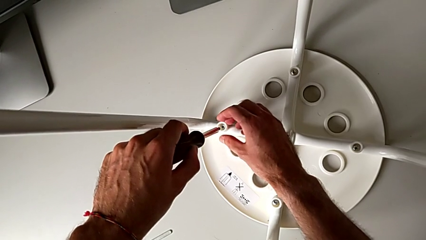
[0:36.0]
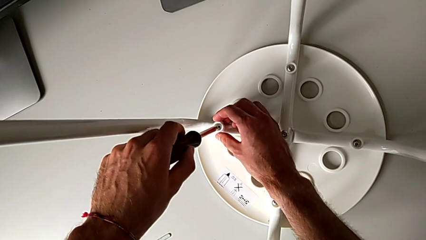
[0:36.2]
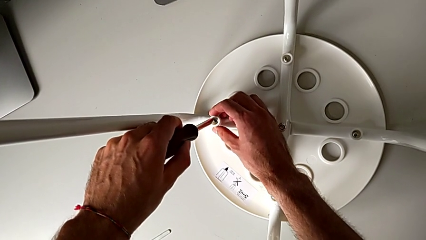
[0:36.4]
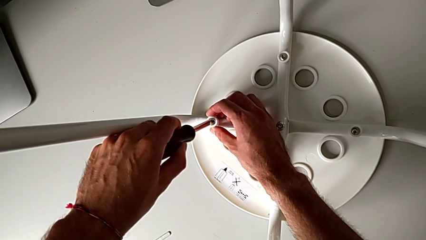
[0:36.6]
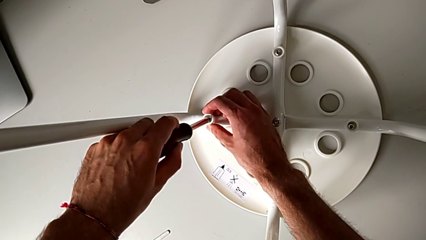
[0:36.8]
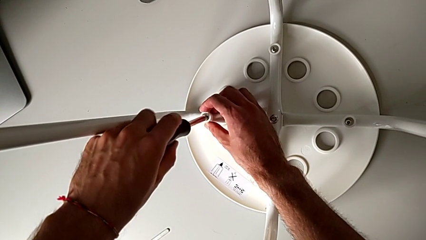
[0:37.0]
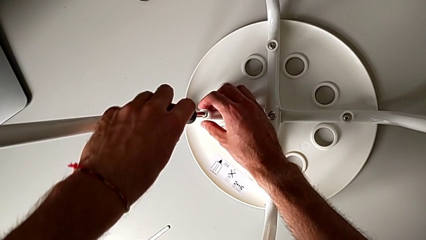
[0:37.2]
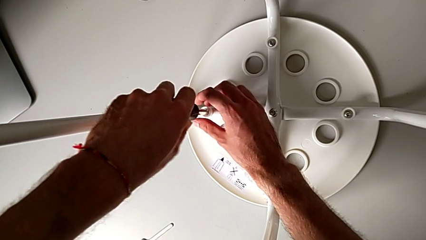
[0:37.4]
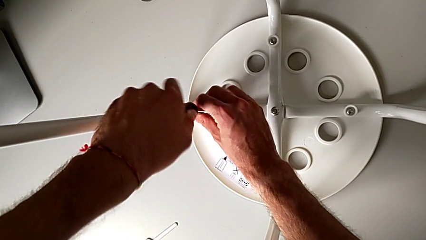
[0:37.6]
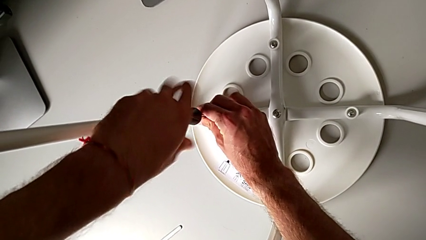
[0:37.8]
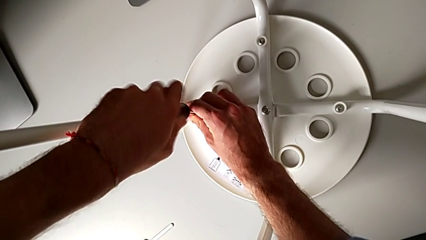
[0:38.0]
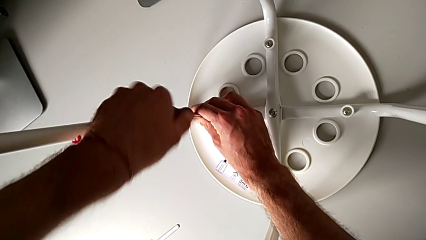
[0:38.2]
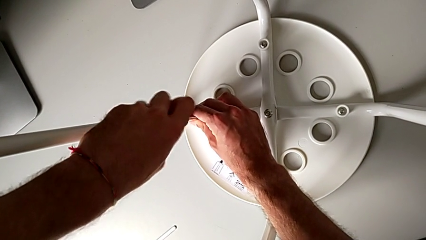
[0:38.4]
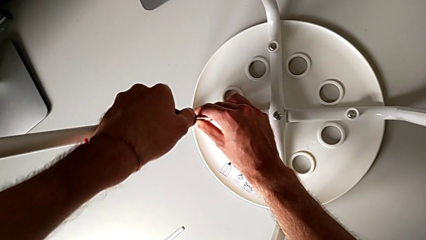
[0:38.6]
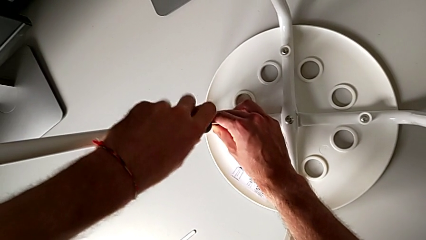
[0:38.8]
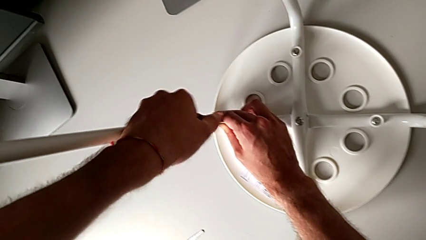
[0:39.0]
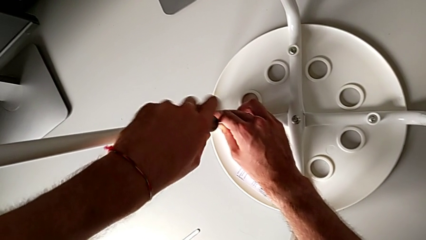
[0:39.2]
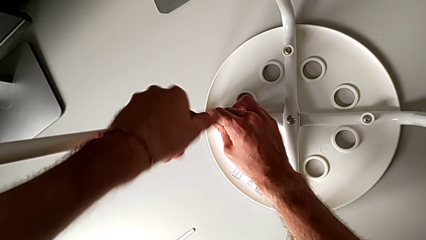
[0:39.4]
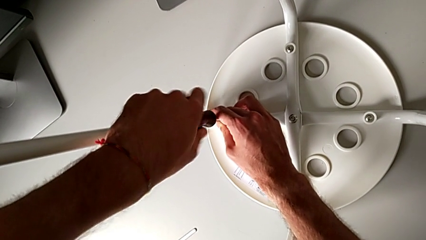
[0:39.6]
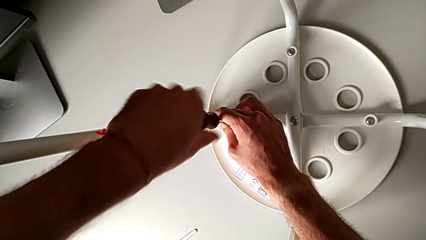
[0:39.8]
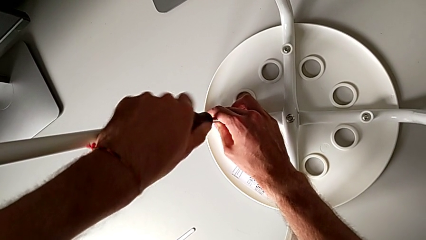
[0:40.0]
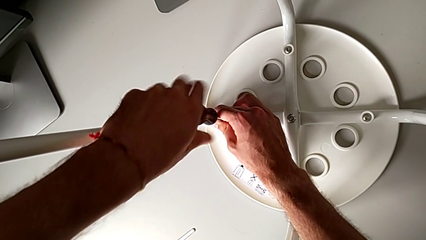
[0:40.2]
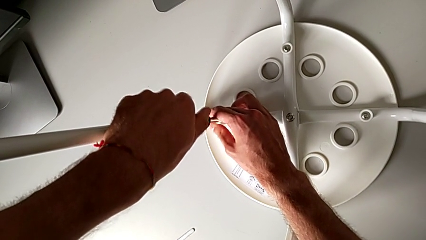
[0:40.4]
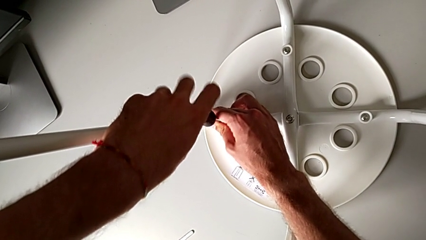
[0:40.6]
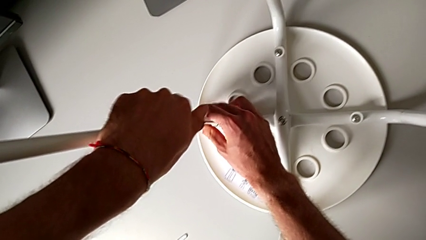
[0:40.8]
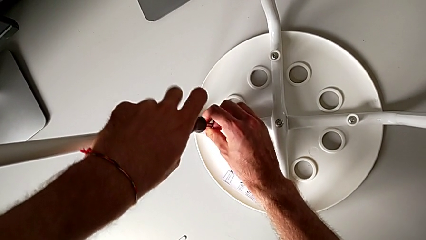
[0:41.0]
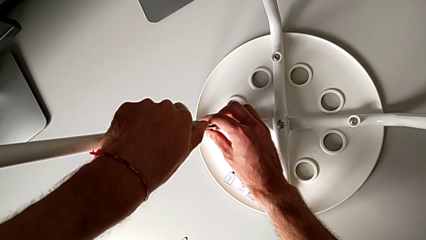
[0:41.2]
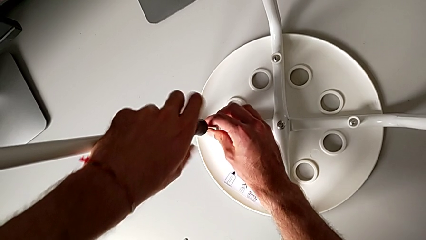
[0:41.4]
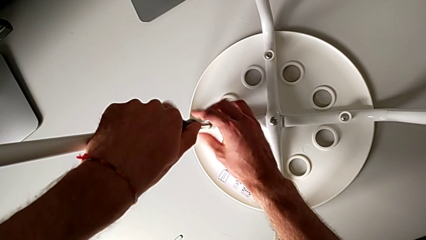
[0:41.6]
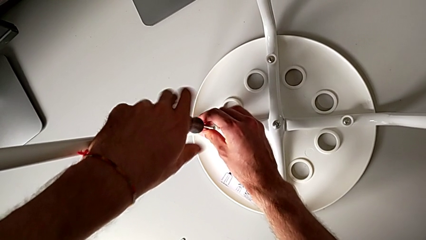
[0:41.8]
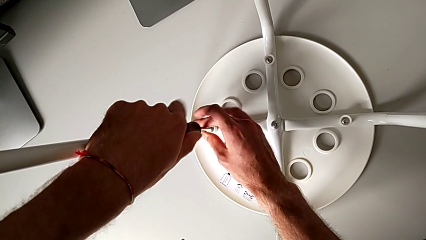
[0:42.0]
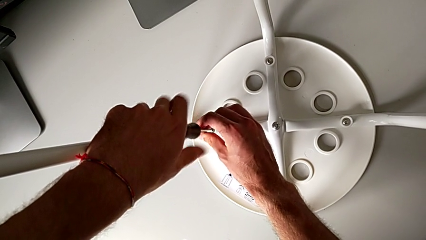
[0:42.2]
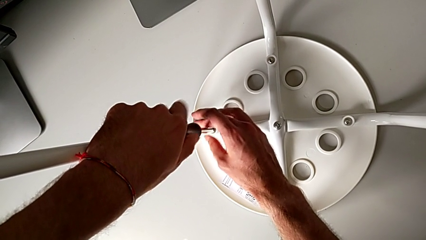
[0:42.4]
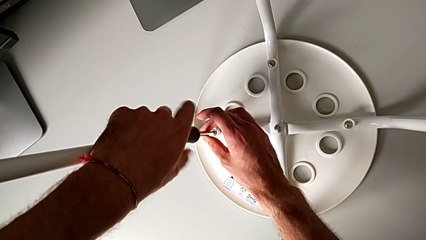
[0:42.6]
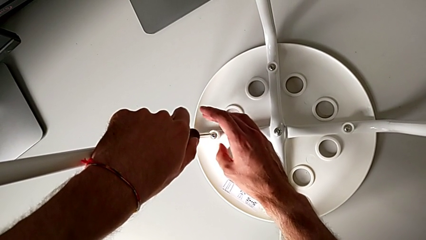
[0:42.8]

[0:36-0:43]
The camera wearer unscrews the fourth screw on the leg of the chair. They insert the black screwdriver, unscrew the fourth screw and withdraw the screwdriver.

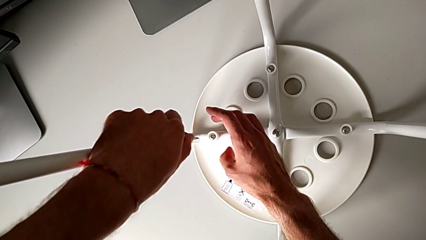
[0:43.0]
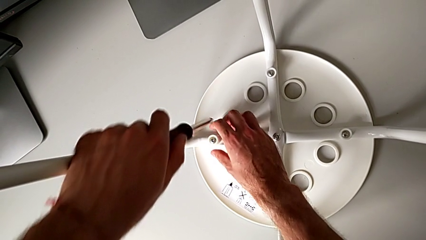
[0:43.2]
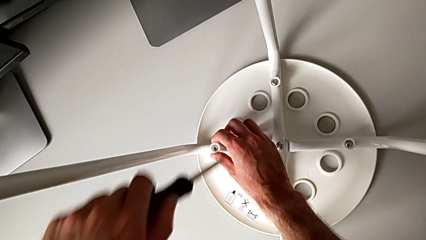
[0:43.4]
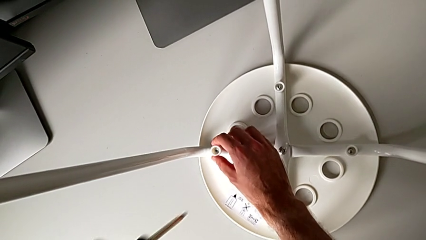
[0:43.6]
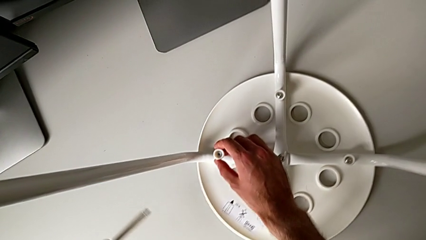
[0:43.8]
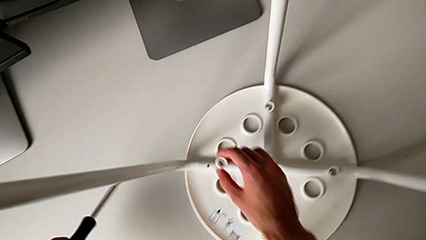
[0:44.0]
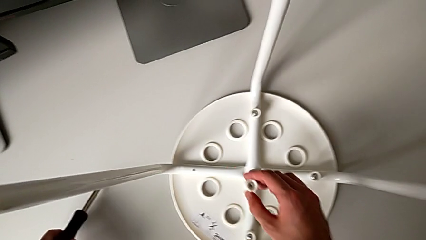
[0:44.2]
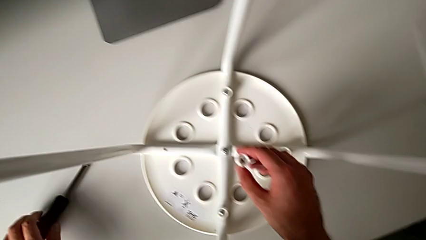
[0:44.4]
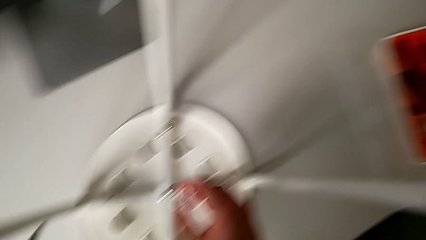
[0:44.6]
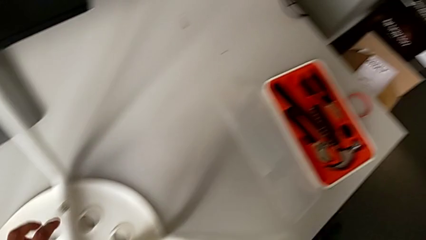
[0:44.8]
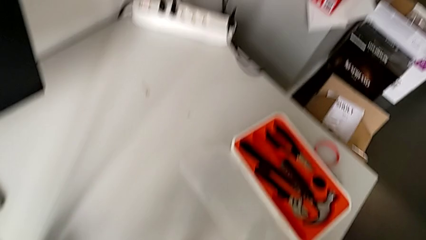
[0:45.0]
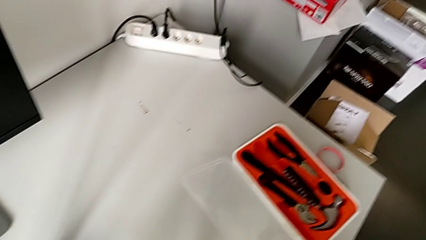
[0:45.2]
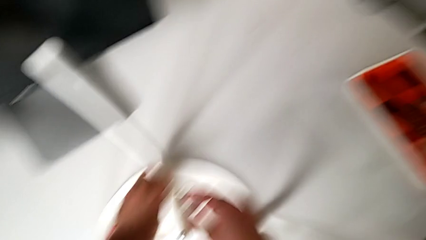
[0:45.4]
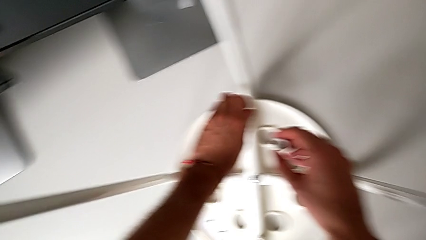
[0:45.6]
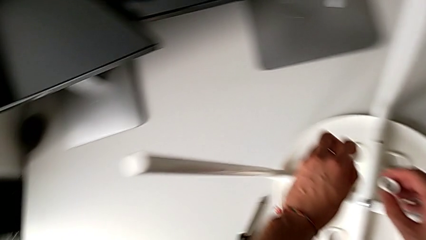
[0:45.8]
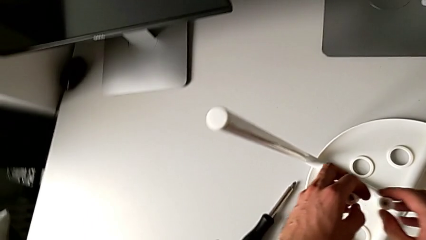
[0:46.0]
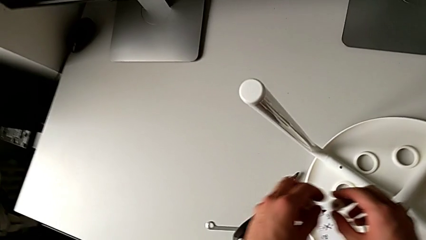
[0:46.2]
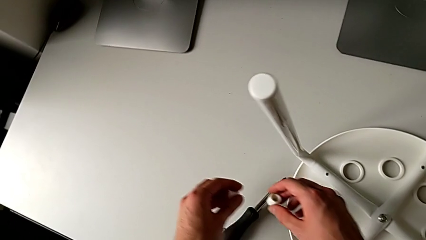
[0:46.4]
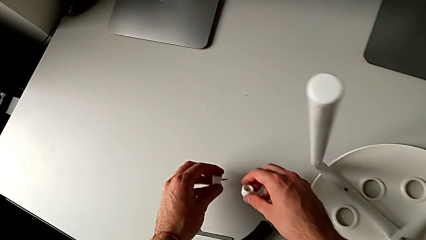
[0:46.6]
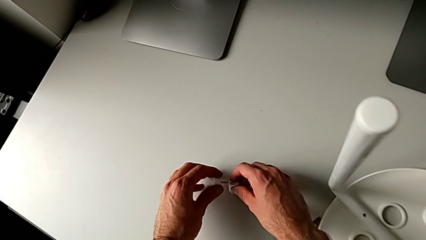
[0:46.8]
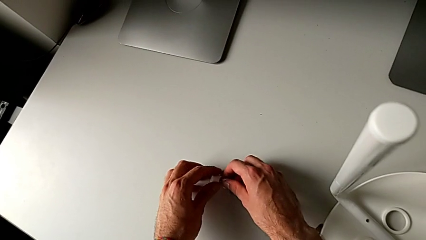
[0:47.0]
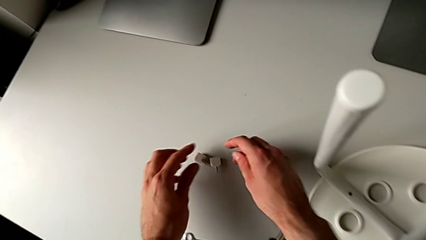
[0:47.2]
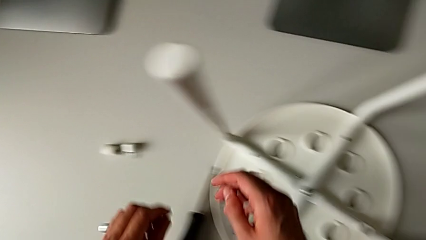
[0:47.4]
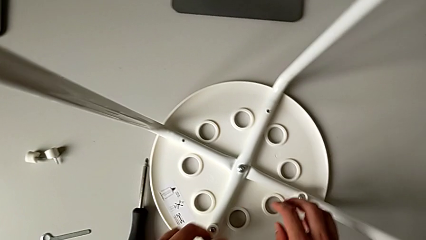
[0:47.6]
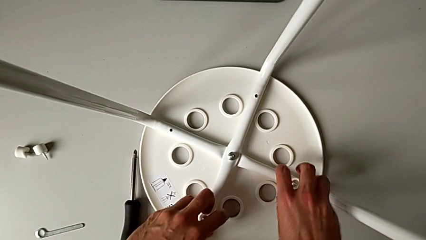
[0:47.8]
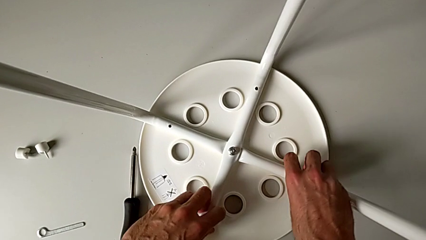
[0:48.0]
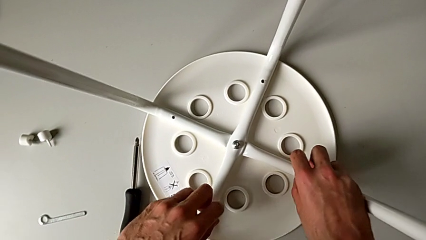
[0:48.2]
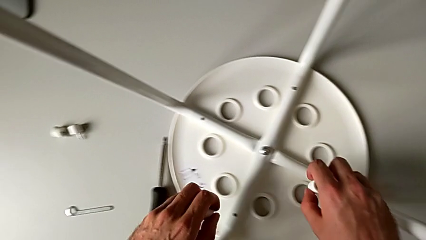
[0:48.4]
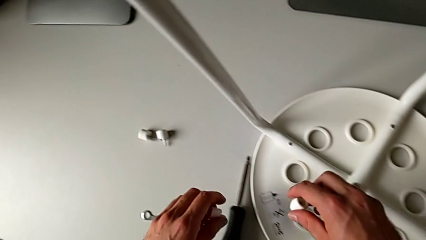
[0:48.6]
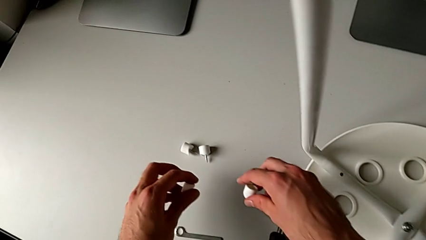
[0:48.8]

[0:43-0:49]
The camera wearer disassembles screws from the chair. They disassemble the fourth screw with the right hand. They place the black screwdriver, grab the first screw and place it, all with the left hand. They place the fourth screw and grab the second screw with the right hand, grab the third screw with the left hand, place the second screw with the right hand and place the third screw with the left hand.

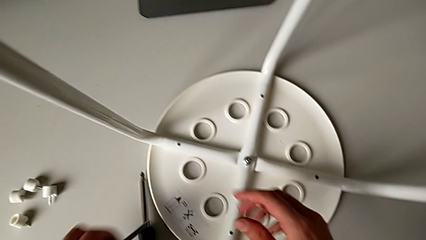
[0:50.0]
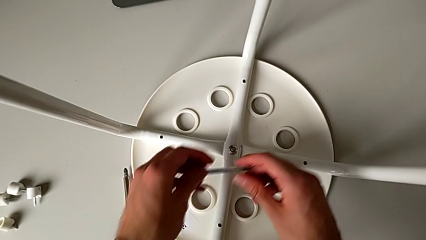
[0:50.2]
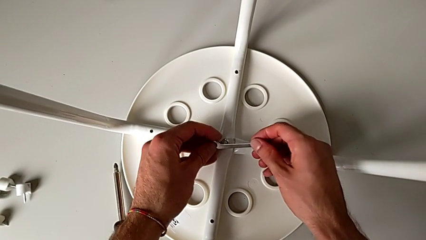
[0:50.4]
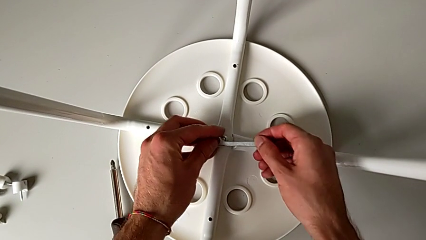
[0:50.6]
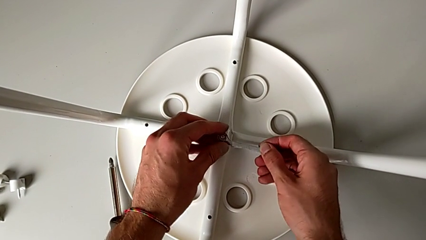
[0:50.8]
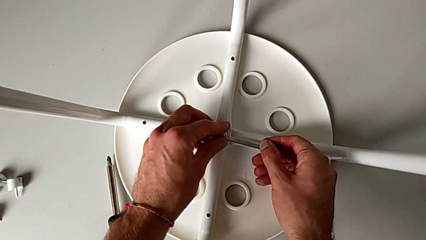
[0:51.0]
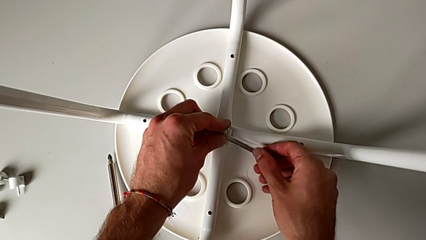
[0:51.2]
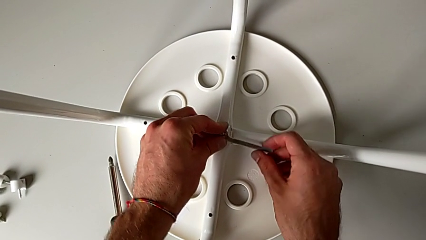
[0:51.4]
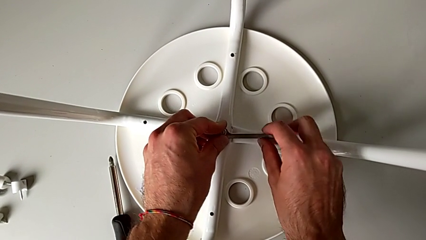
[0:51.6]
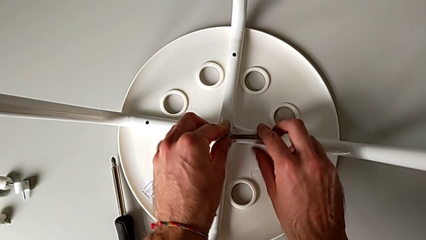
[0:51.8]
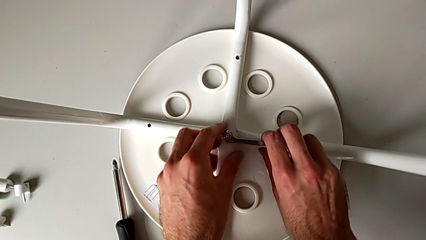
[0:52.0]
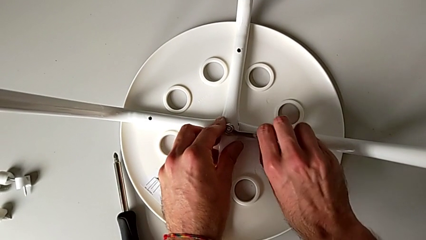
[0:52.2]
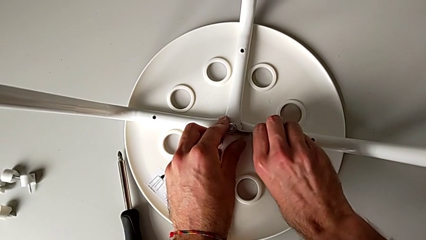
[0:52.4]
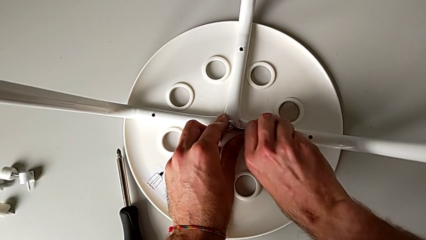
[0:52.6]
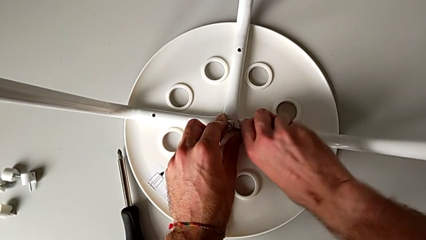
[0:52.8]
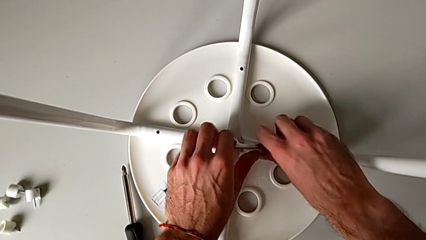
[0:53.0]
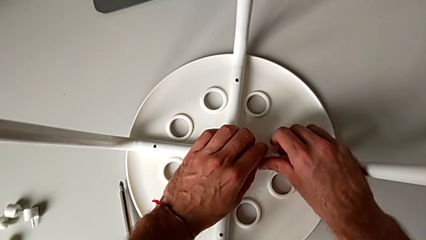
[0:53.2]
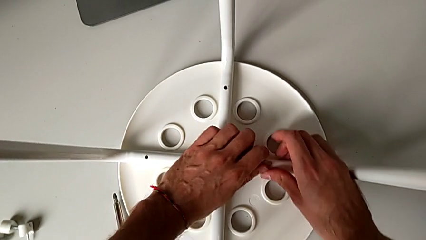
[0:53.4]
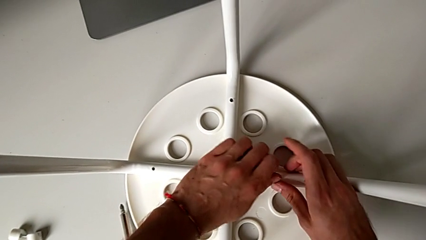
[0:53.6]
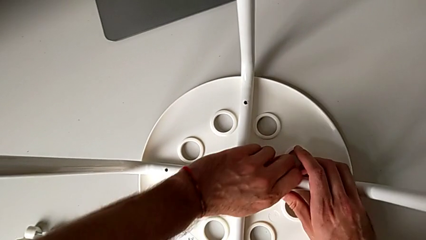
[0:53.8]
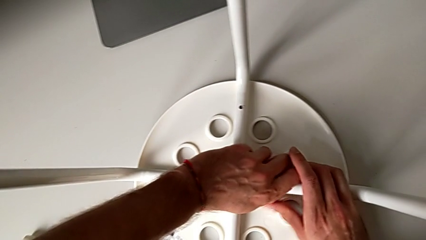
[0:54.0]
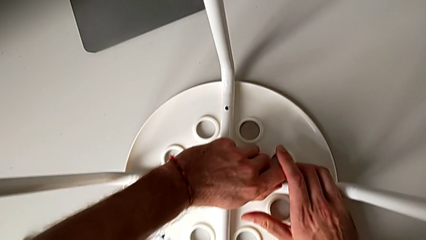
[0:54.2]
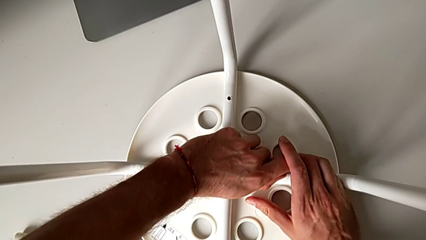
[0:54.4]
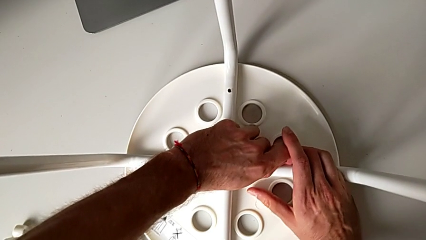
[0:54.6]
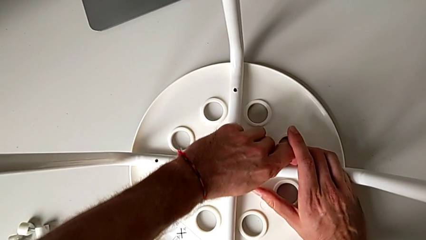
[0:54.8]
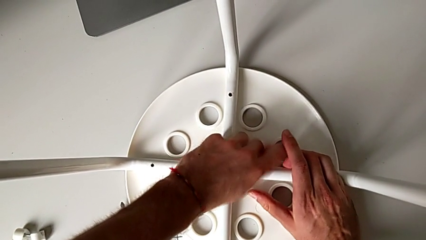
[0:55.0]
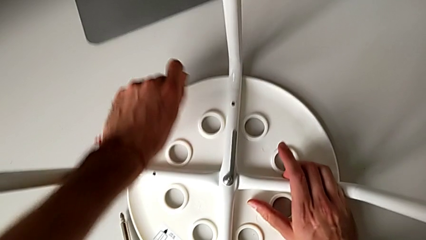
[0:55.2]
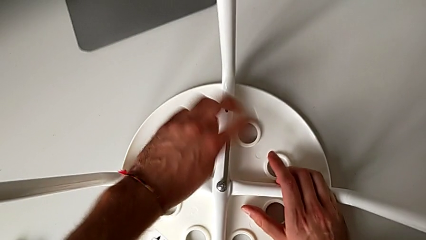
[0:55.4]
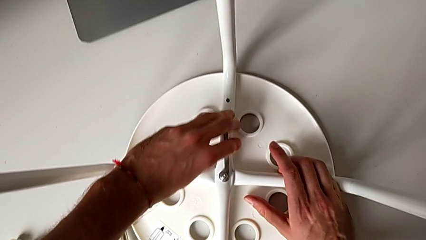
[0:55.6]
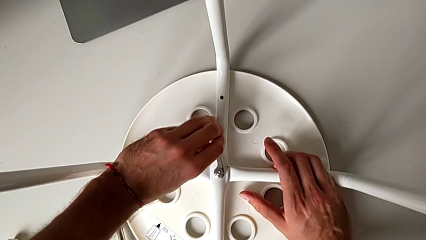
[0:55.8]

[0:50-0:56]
The camera wearer is unscrewing the middle hex nut of the bolt using a wrench. They approach the middle hex nut, insert the little hexagonal wrench and begin to unscrew the middle hex nut.
